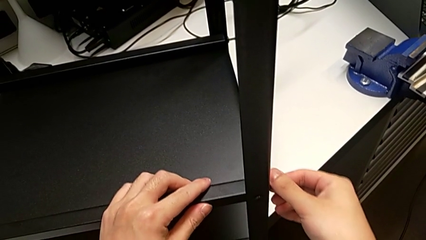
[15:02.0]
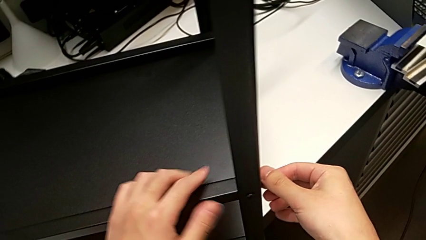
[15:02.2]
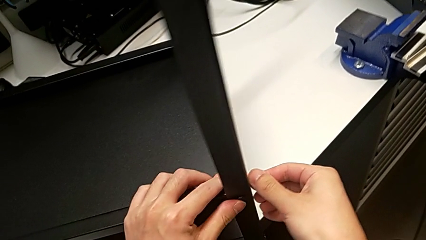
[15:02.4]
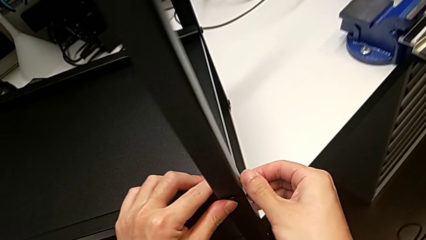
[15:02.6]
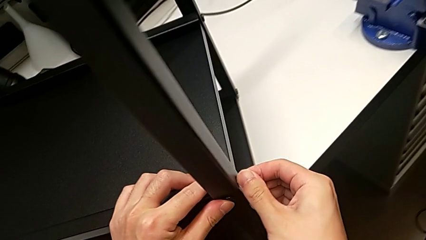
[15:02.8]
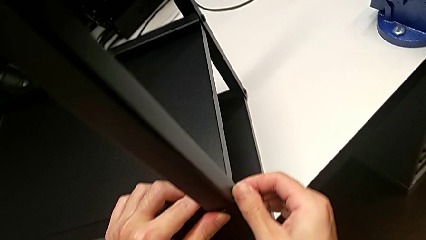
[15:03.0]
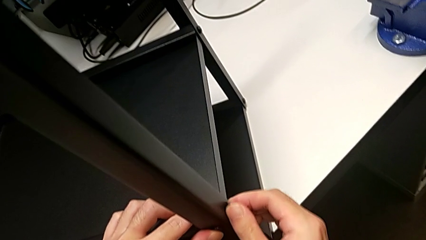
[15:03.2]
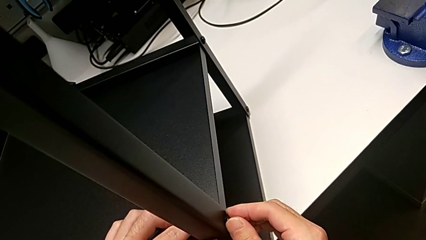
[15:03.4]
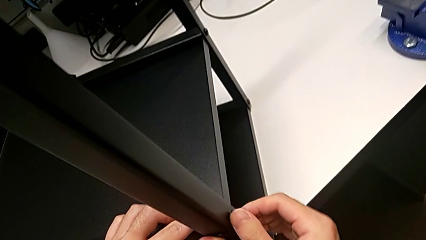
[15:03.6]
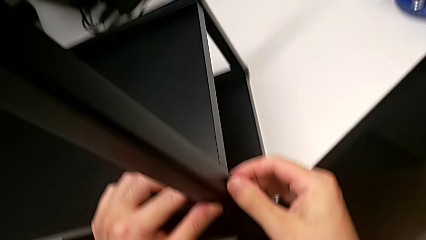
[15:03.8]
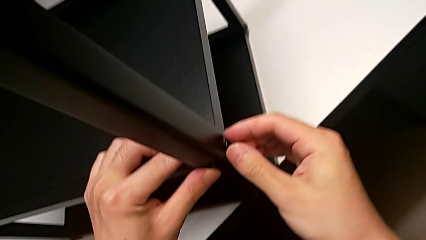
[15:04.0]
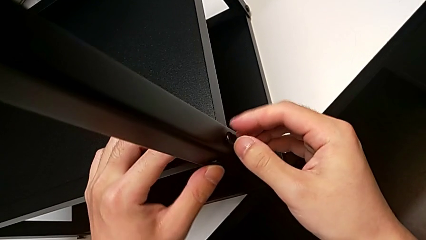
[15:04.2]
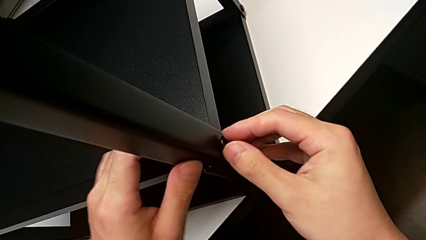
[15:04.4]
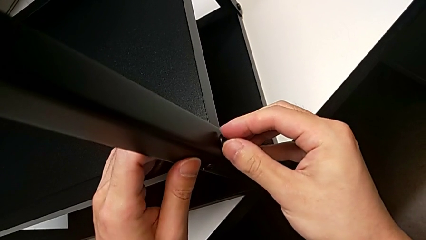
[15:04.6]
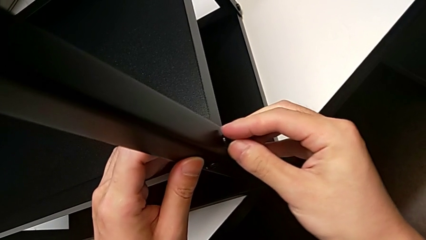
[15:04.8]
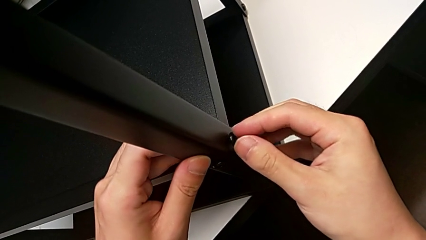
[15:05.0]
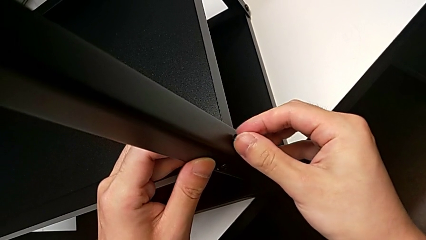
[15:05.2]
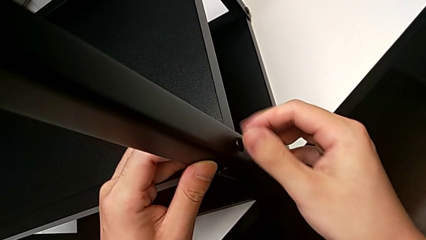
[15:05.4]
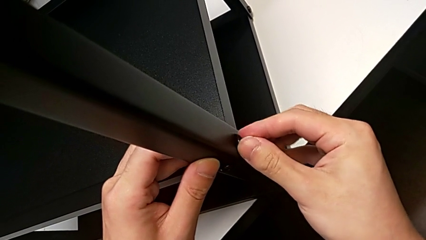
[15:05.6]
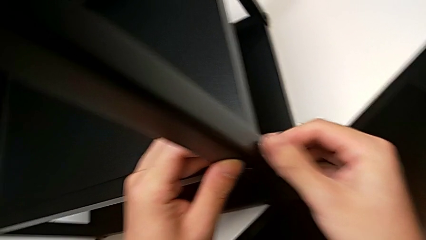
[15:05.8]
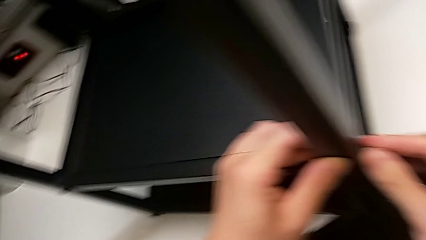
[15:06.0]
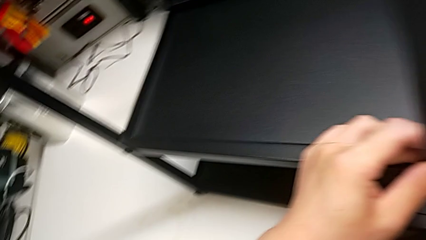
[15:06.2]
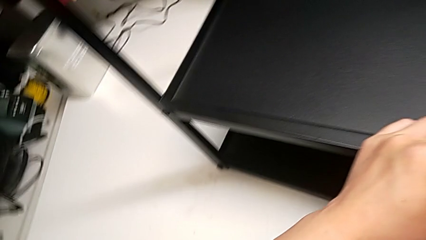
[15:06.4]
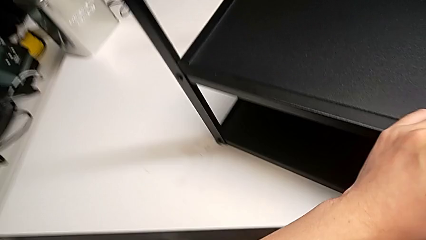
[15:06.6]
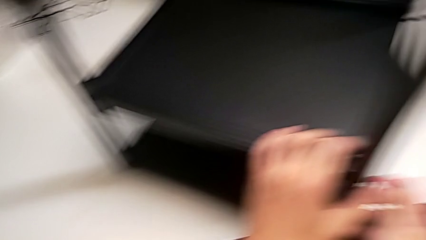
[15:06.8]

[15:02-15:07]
The camera wearer is screwing the top shelf into place. They wrongly screw the hex socket head.

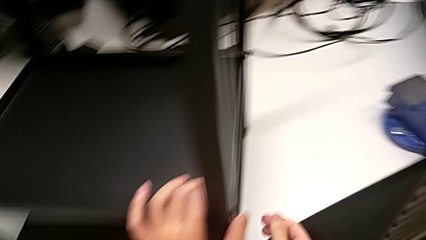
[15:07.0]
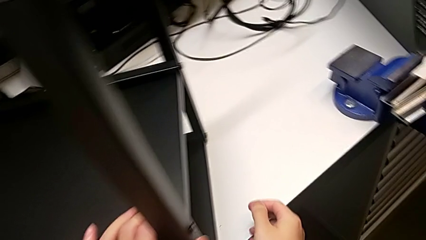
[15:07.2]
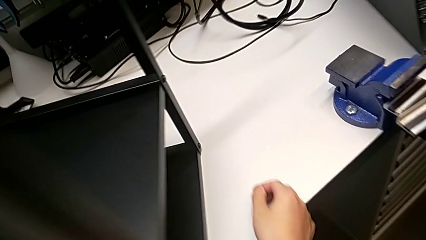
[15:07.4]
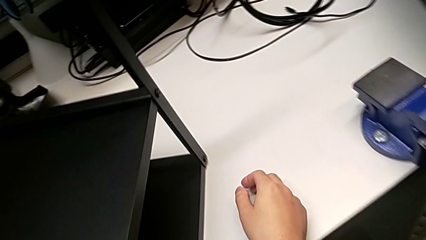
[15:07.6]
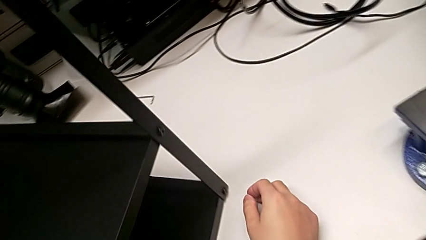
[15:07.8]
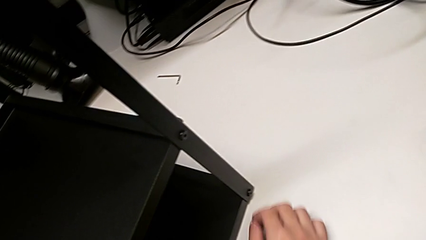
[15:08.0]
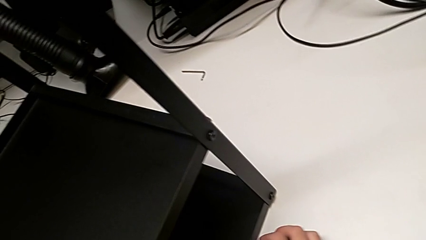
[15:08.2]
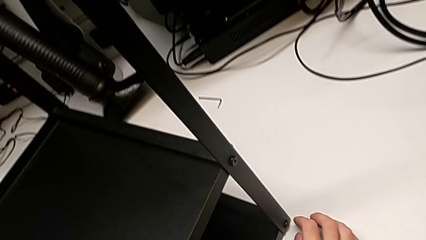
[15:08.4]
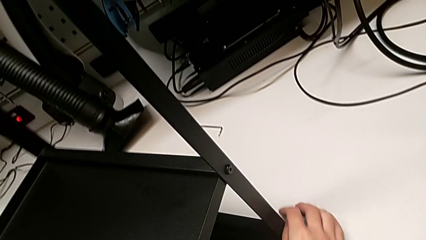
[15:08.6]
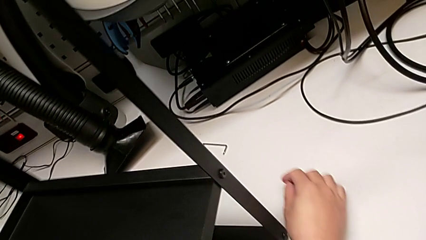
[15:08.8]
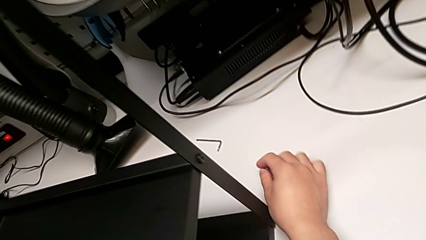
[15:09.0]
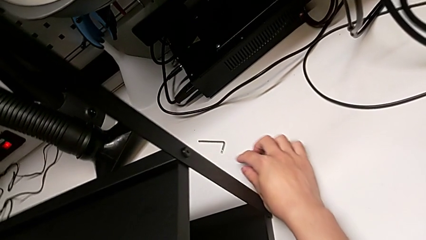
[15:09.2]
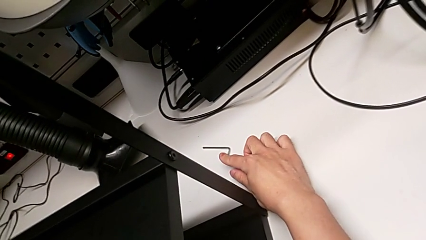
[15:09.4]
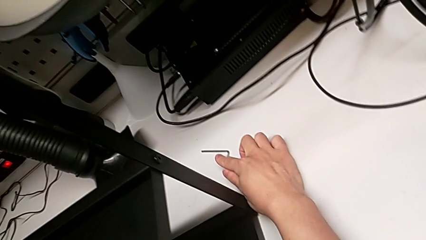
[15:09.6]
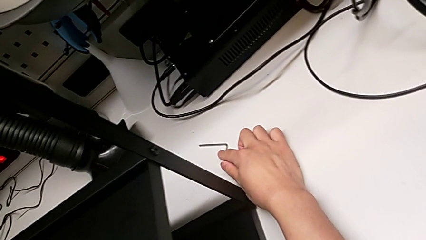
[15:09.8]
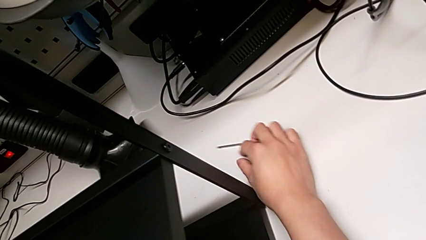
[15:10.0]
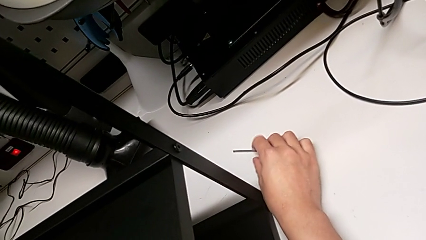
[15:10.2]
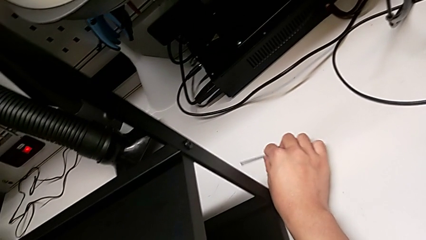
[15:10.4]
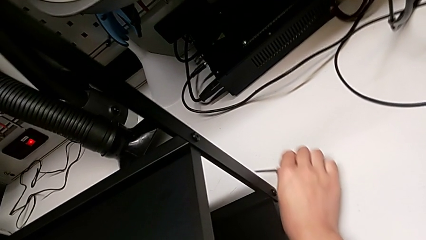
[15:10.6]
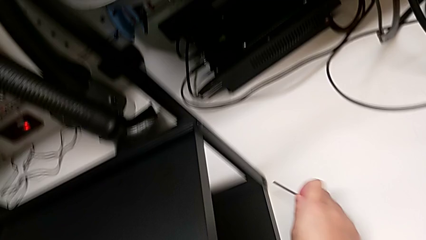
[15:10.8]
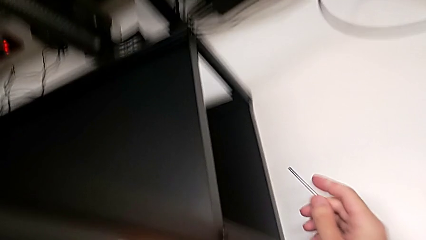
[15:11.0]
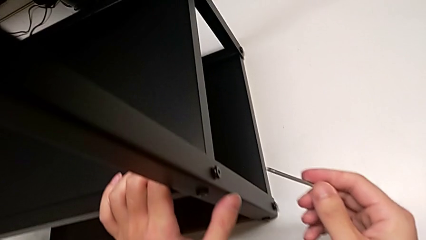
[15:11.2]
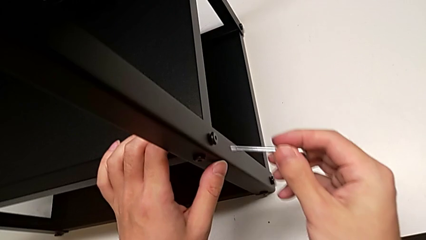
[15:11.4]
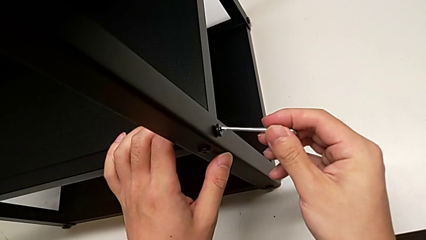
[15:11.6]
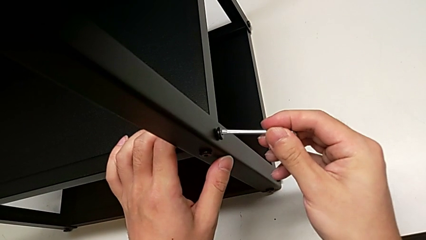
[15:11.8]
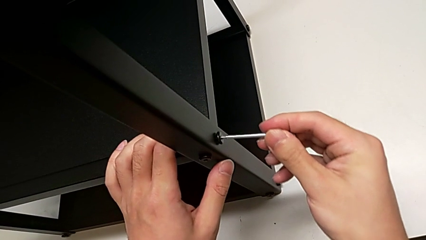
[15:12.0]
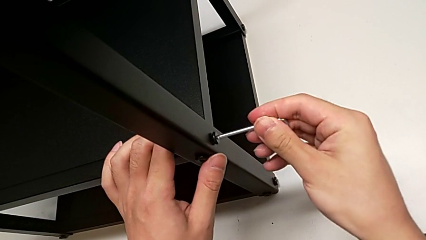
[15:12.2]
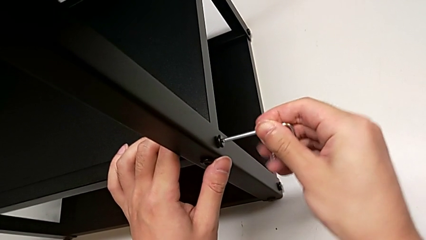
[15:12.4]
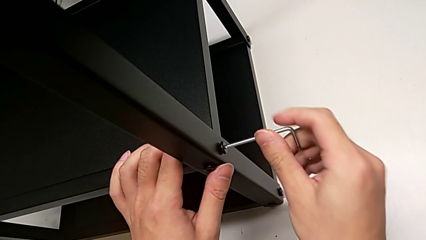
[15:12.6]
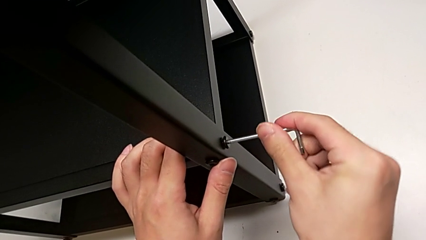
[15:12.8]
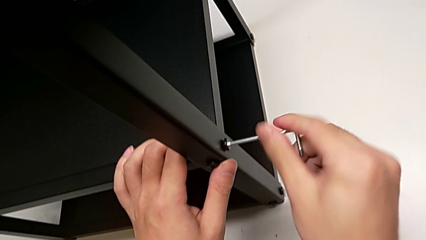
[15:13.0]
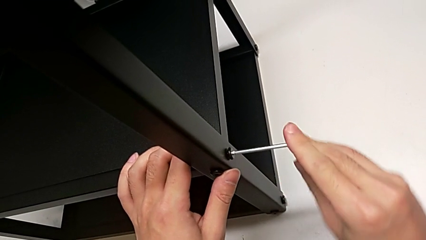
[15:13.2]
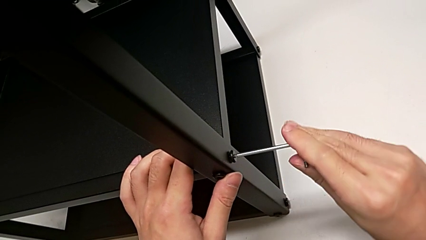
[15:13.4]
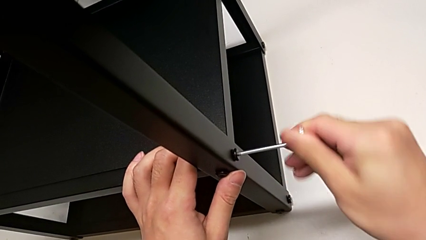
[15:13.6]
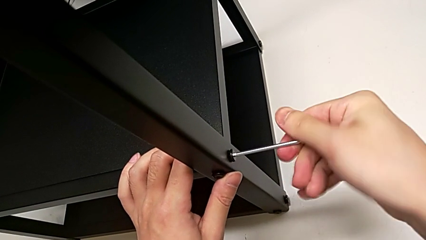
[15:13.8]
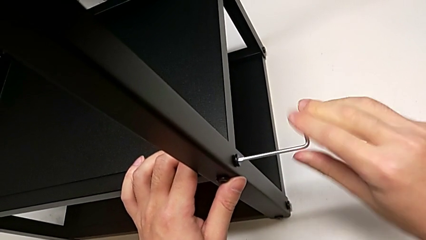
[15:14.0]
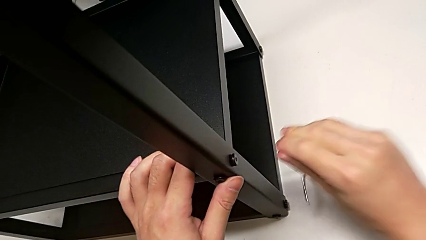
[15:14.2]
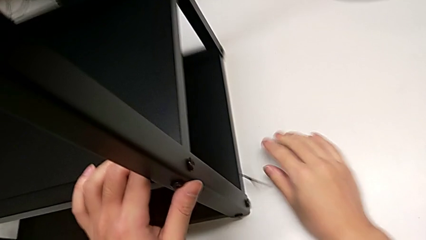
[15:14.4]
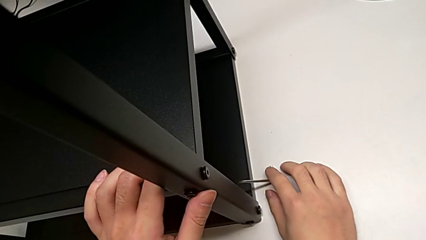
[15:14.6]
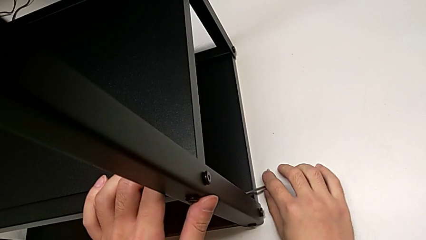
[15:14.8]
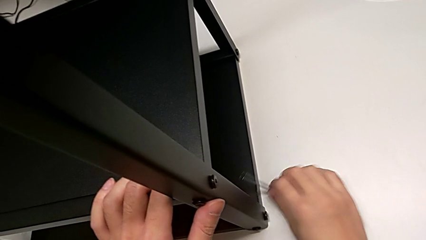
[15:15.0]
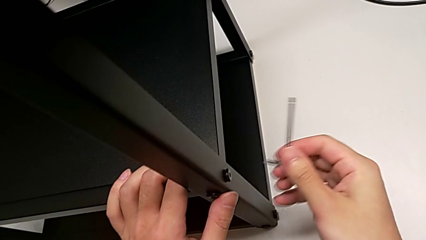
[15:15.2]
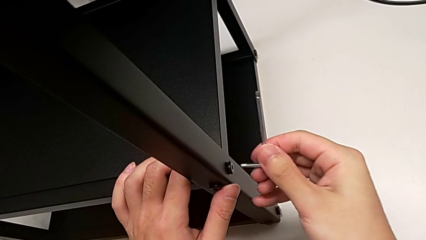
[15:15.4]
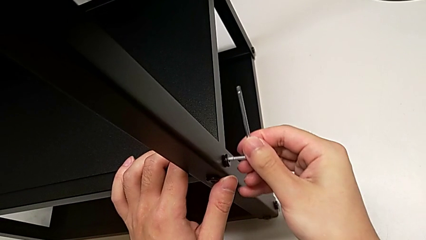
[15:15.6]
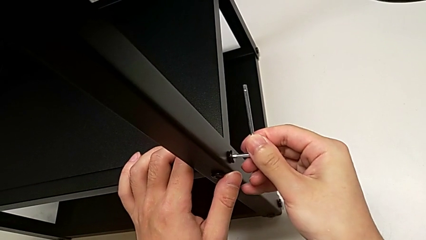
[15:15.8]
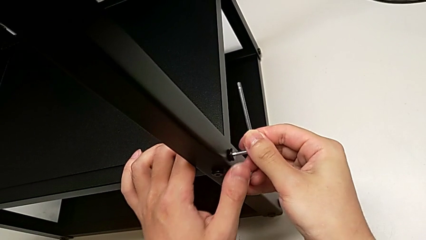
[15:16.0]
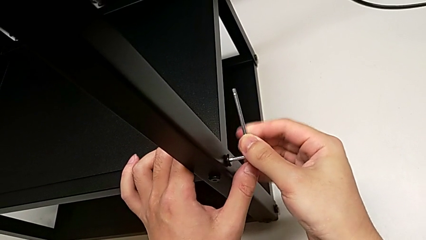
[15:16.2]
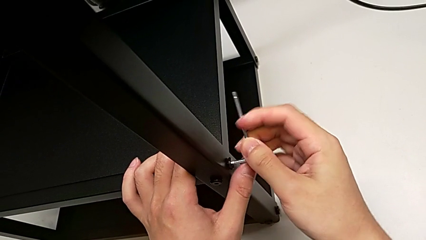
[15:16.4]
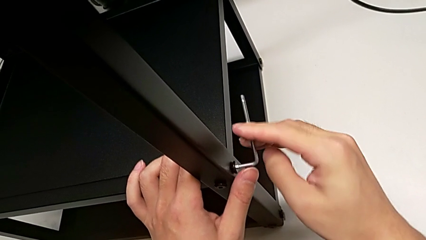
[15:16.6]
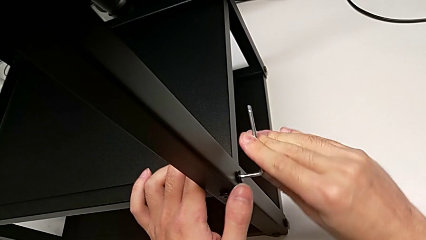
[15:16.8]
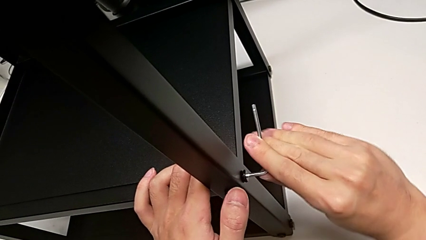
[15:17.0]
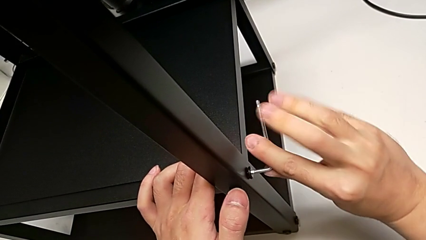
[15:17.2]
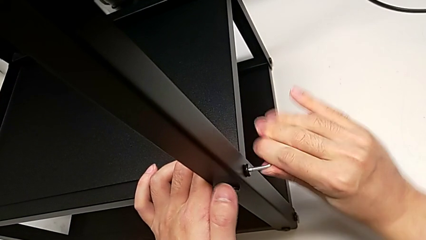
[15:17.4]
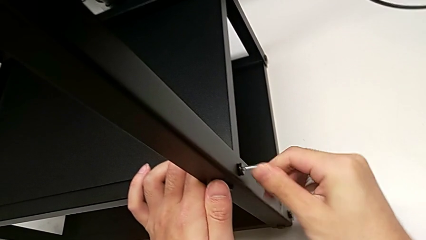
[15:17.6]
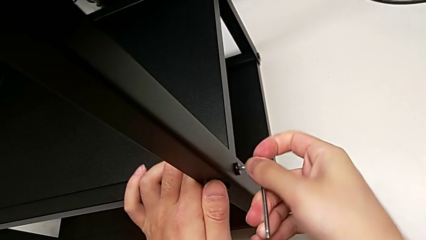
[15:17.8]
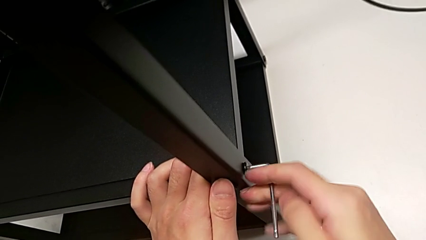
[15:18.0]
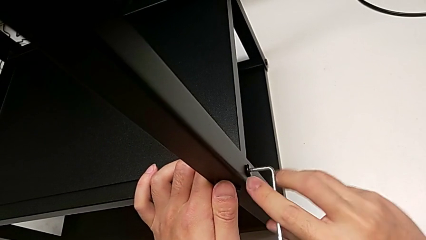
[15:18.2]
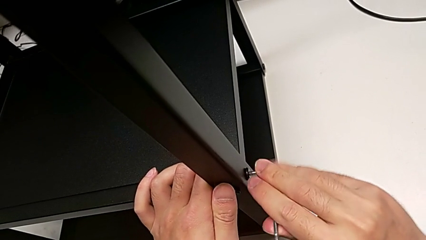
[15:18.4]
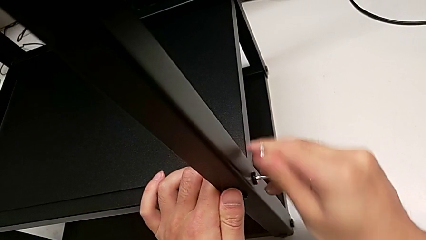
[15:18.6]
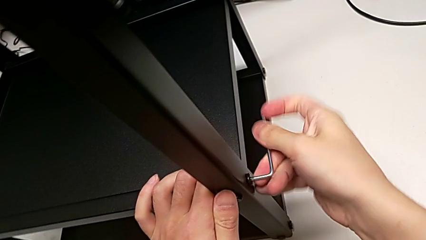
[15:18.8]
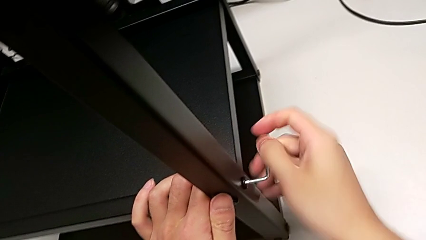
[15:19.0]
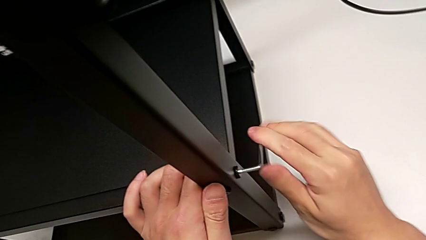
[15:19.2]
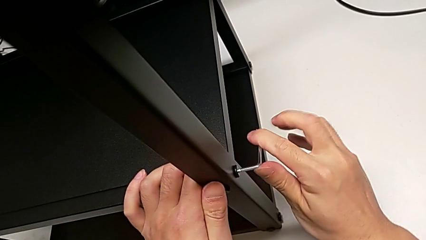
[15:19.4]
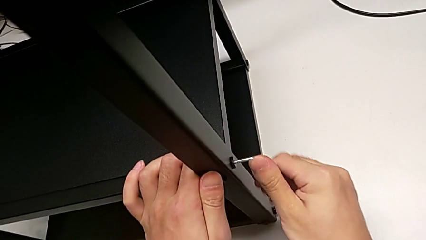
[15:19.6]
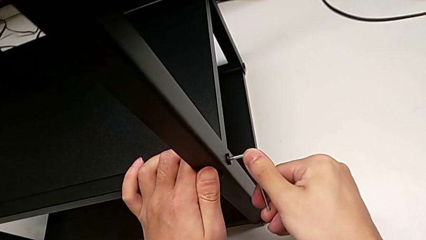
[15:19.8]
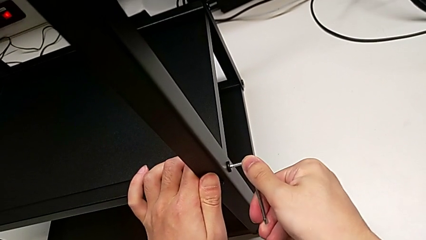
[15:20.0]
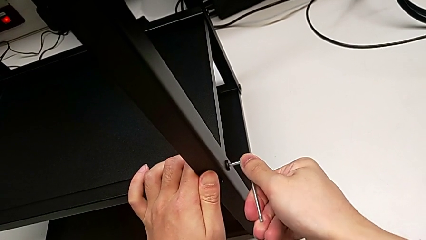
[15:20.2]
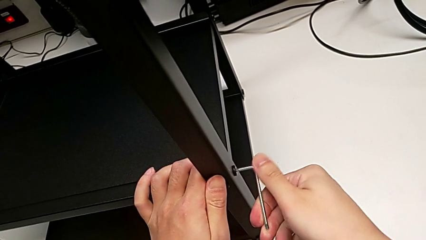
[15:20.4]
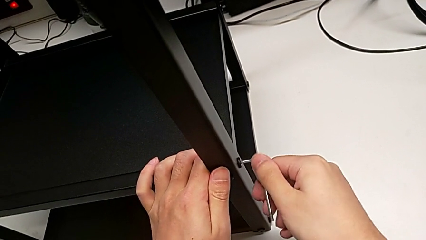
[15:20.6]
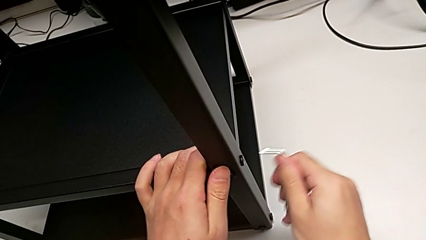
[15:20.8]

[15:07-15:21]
The camera wearer is screwing the first leg into place. They insert the Allen wrench, screw the first hex socket head, wrongly drop the Allen wrench, insert it and screw the first hex socket head.
